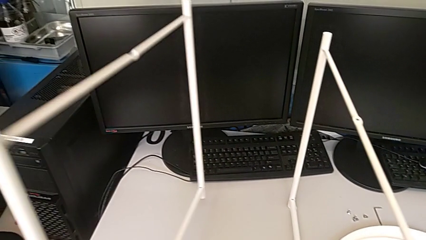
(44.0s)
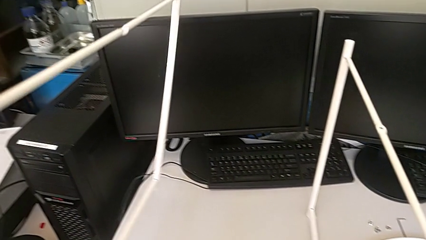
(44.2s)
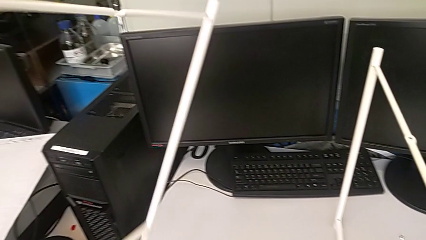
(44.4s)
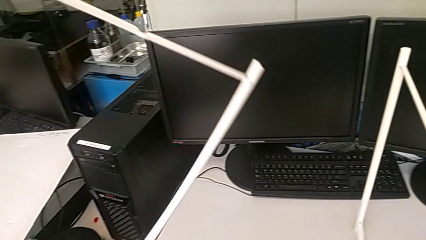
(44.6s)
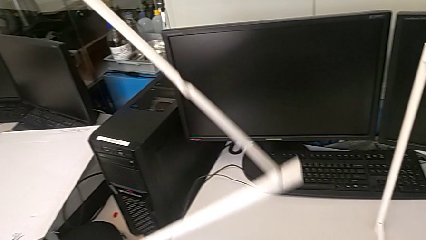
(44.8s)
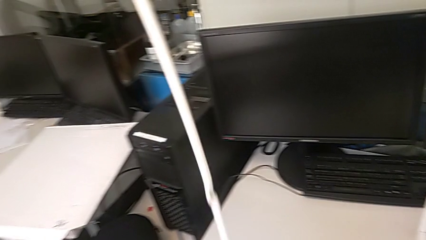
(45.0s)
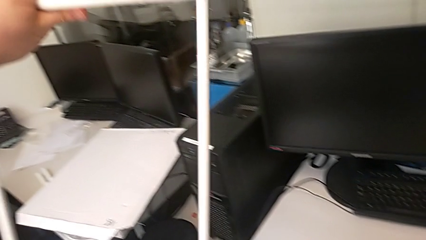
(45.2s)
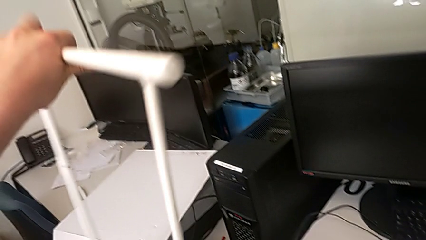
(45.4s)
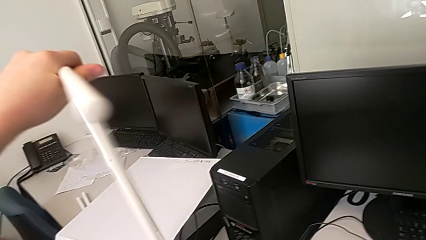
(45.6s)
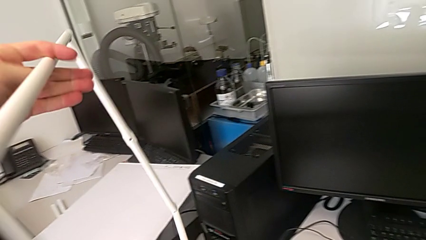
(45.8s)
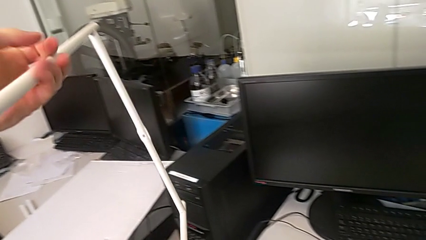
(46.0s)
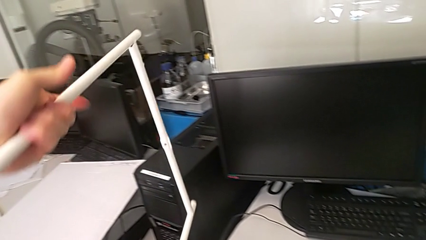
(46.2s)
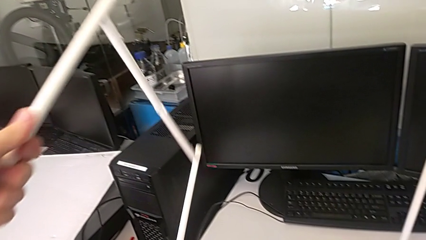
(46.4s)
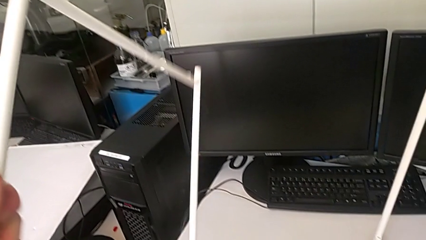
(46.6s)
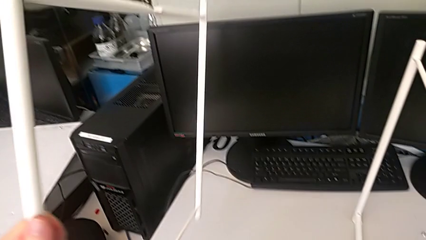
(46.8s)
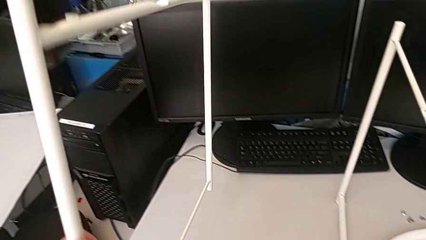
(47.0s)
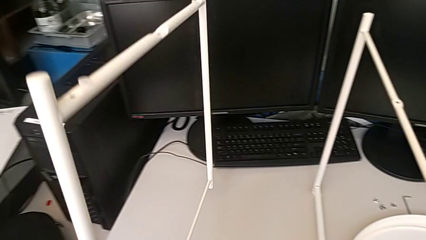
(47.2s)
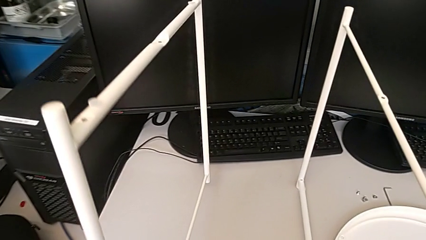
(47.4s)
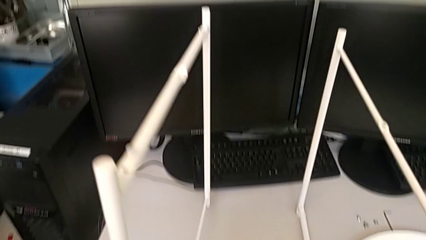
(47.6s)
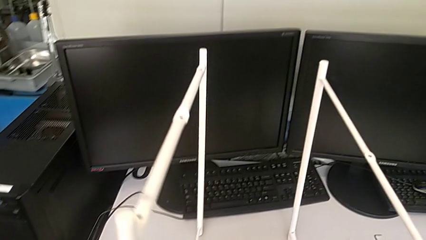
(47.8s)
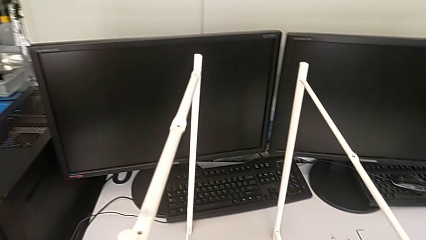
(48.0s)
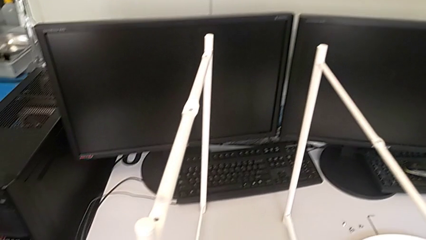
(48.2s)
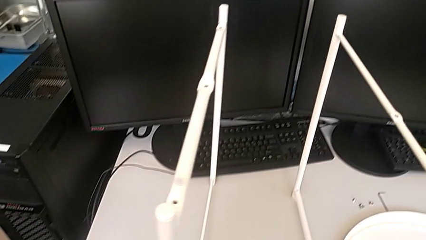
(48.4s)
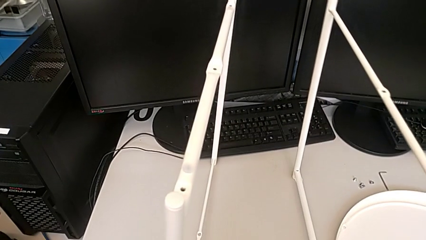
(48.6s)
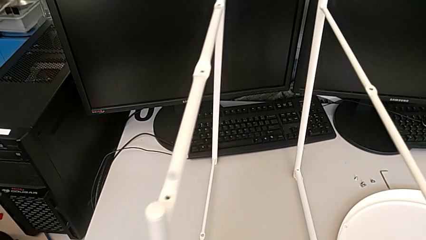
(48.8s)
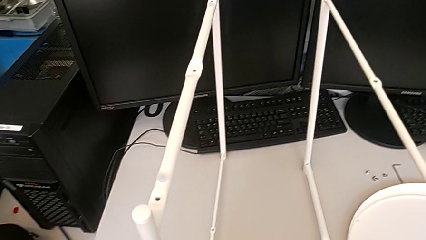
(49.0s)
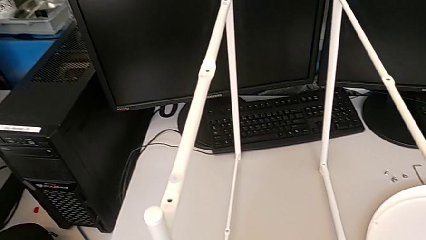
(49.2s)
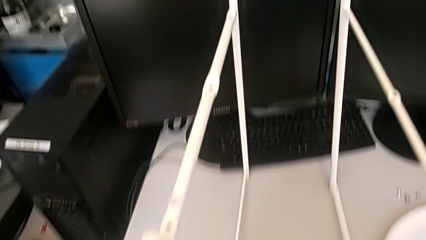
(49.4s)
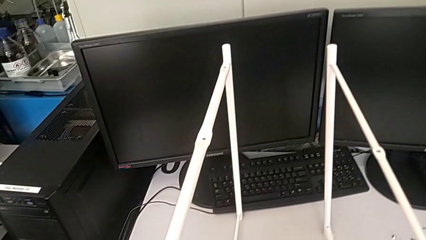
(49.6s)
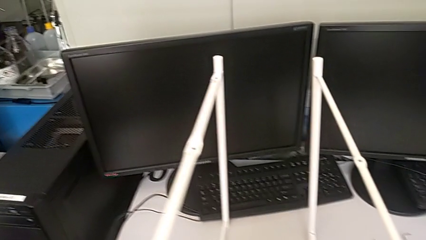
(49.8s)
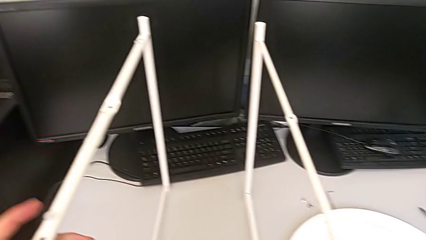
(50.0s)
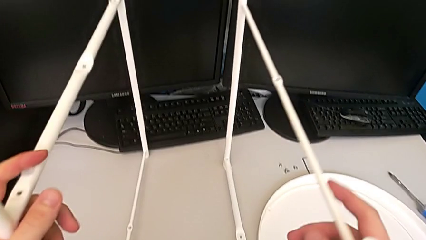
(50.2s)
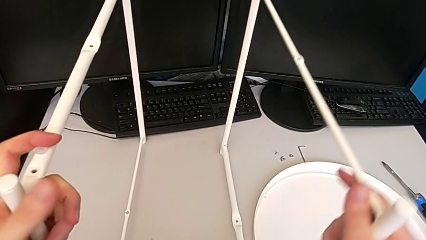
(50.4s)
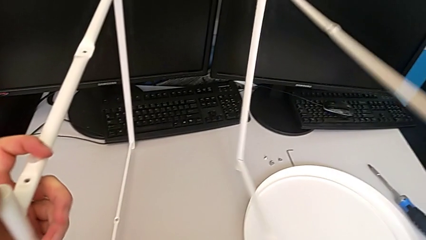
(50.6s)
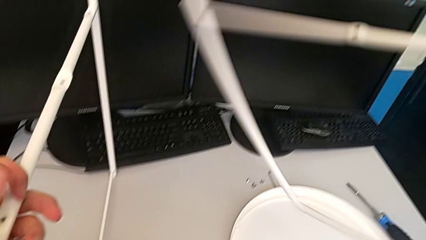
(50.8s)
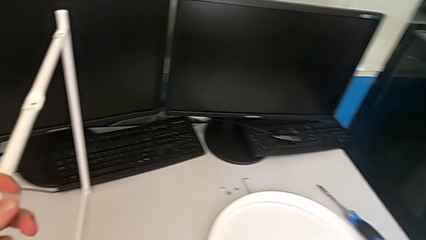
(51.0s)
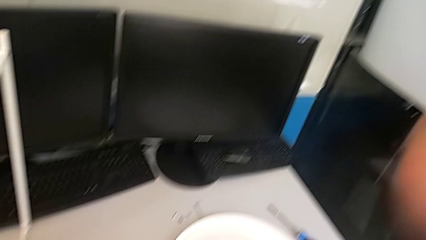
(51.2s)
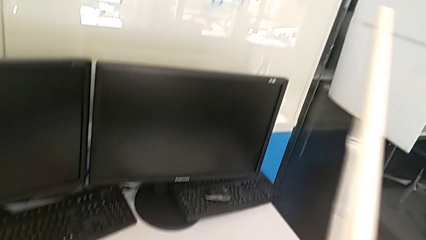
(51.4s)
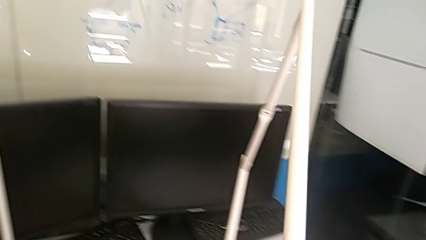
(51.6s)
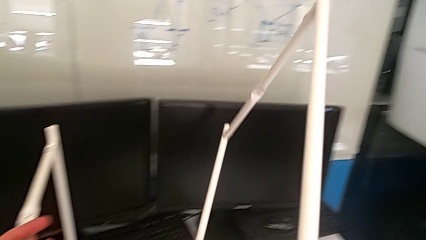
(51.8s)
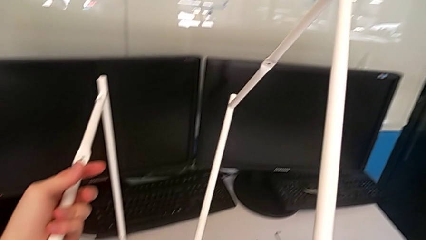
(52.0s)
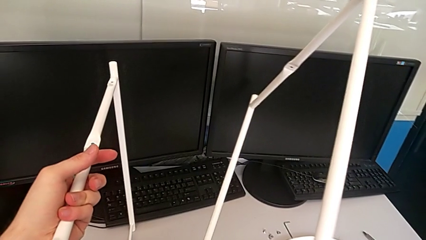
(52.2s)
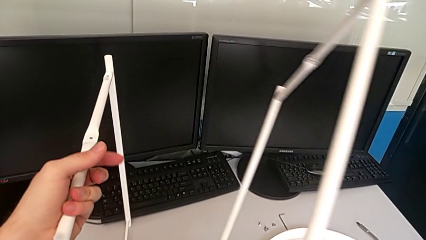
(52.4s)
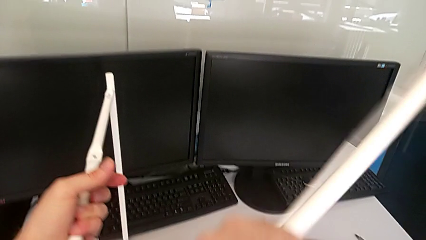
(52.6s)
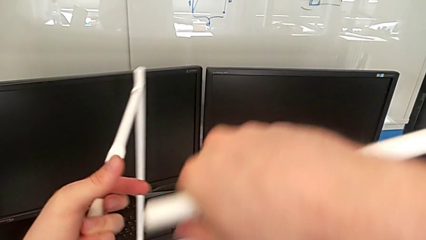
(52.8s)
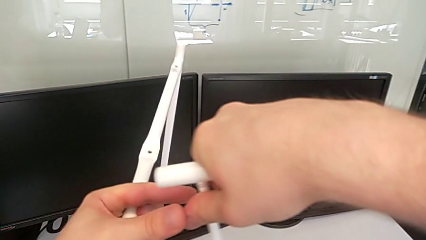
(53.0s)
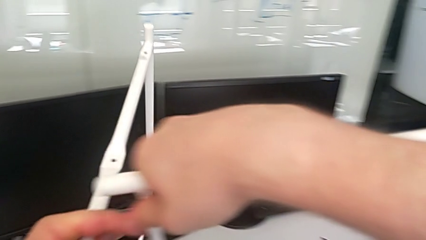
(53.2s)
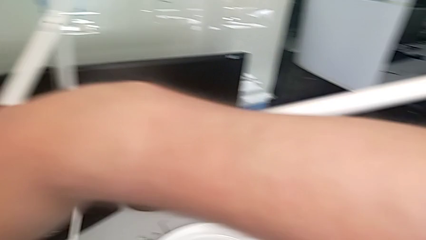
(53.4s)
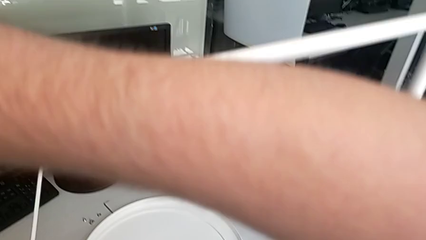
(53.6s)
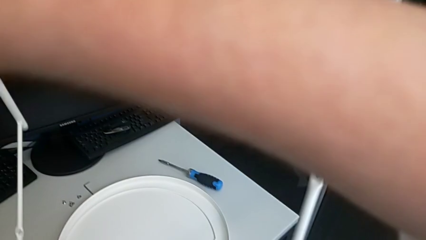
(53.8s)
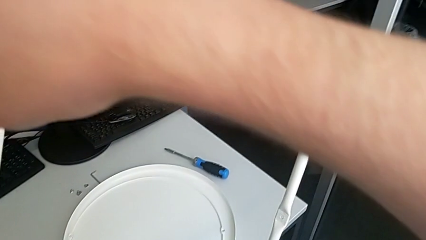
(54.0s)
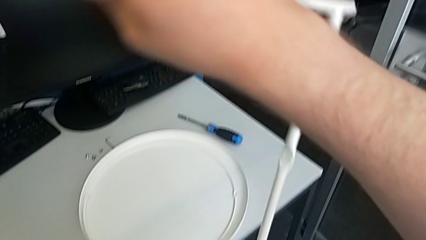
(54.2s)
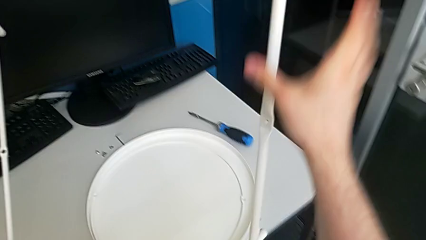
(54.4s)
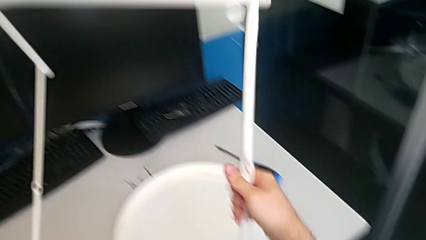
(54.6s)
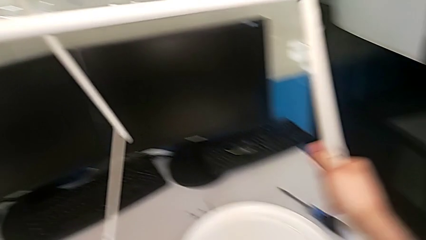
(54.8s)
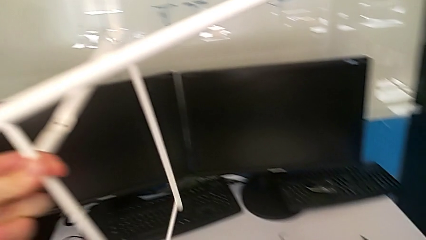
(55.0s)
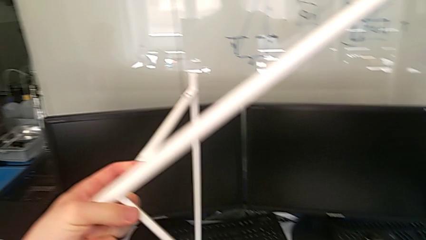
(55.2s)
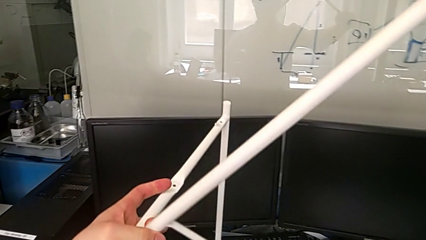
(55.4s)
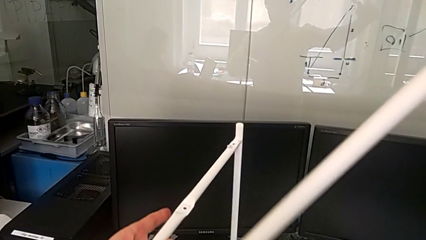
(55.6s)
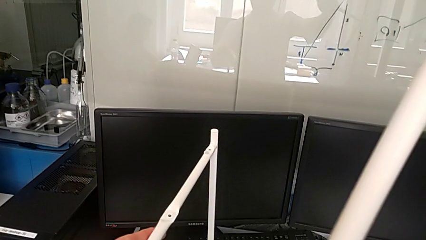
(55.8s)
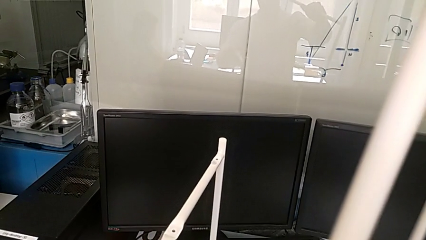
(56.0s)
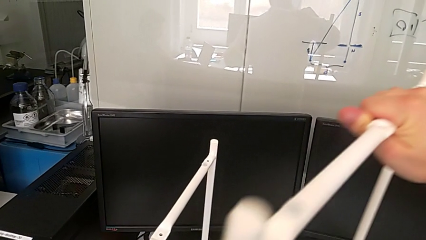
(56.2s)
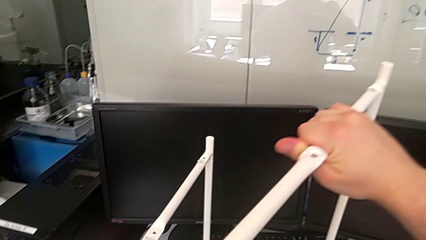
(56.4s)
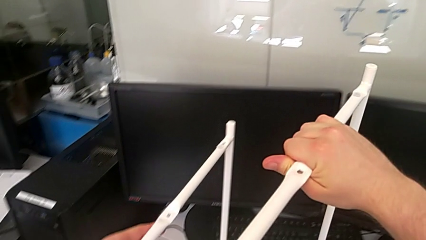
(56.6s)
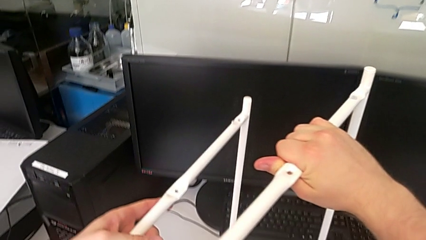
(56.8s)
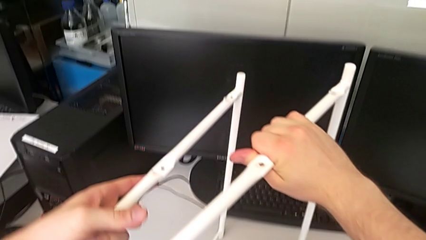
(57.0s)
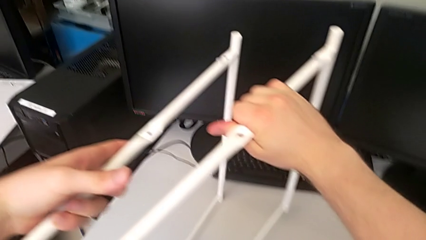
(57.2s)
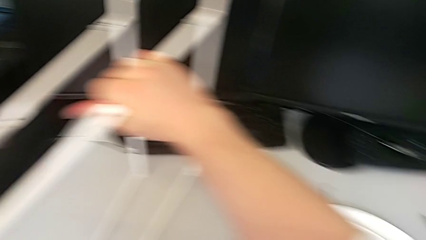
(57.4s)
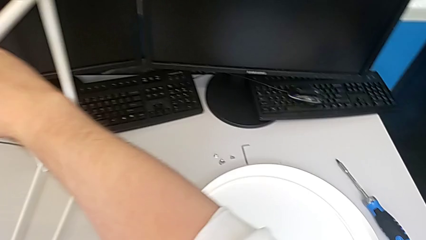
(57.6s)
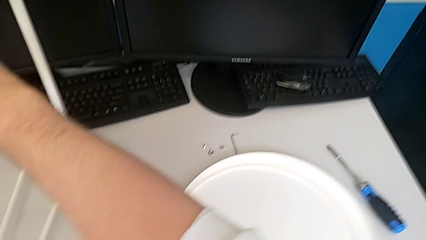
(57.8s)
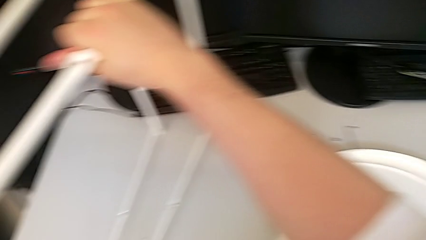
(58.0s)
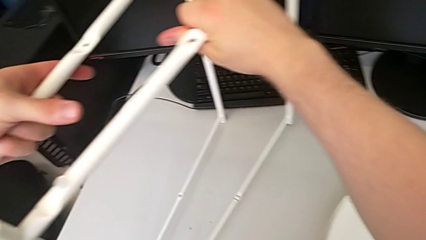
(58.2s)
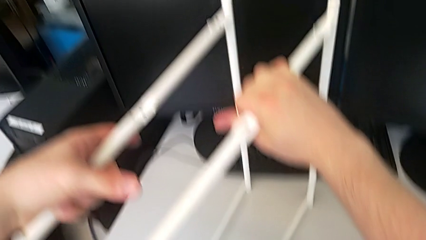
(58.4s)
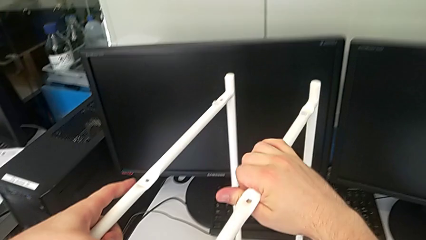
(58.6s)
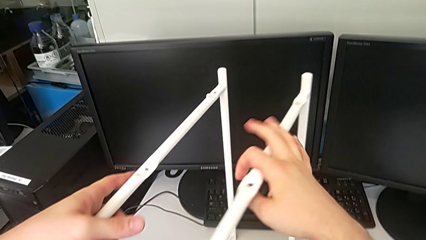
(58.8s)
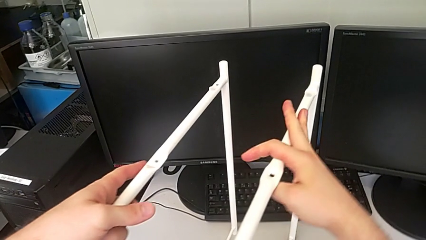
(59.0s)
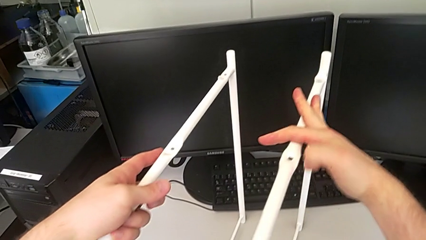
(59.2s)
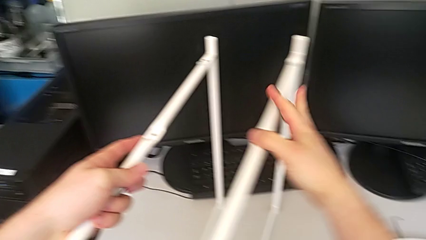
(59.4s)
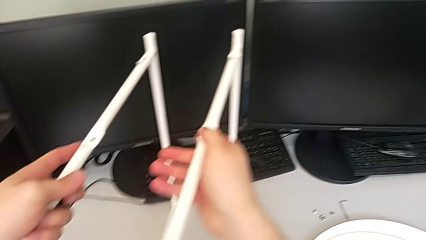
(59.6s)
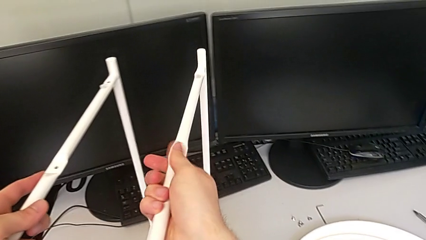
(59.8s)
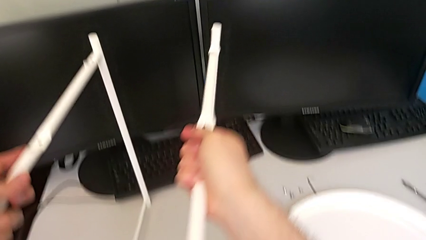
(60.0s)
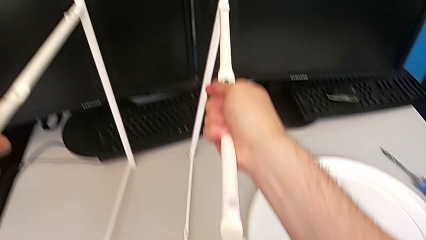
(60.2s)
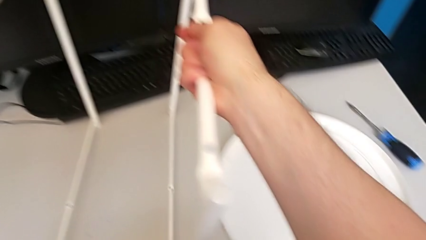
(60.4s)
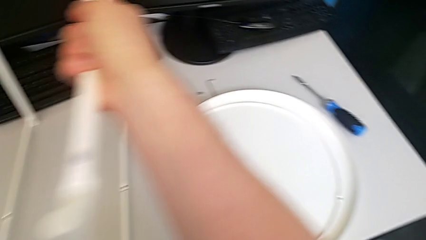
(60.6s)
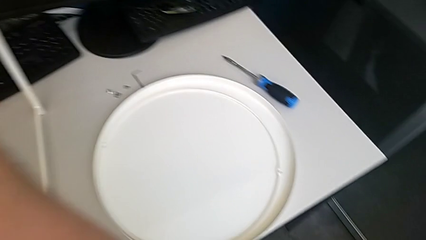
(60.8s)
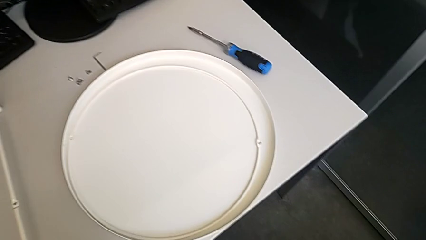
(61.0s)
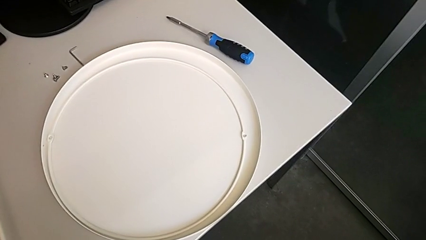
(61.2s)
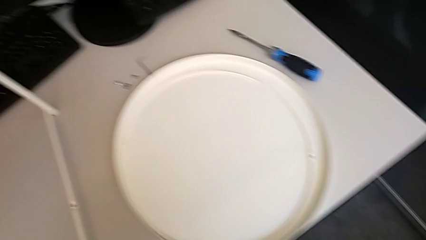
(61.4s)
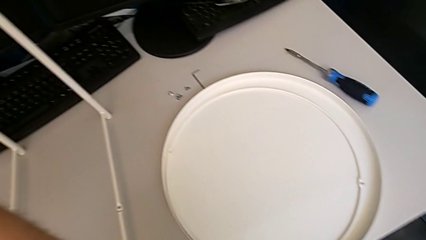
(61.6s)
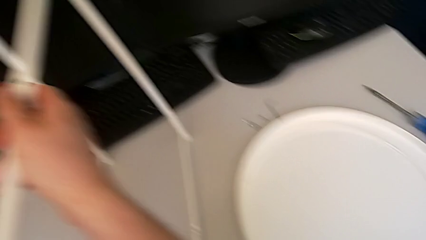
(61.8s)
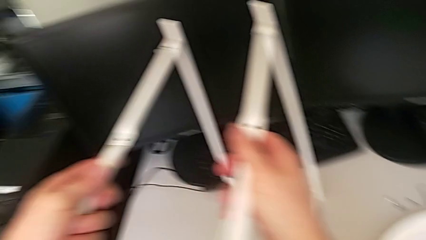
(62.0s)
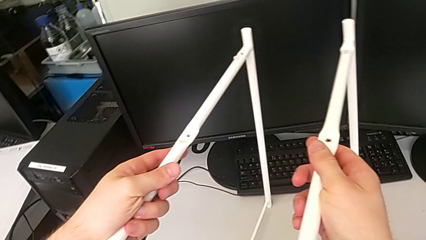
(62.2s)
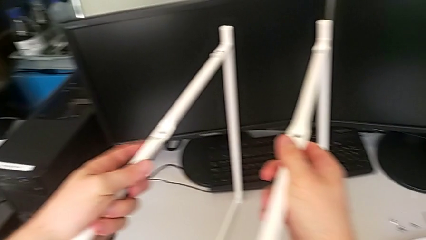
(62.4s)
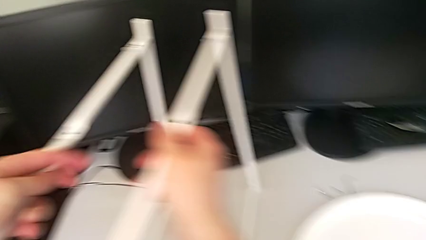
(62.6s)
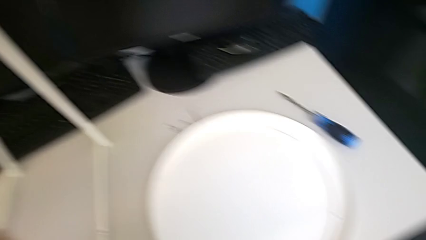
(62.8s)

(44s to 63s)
The camera wearer is assembling the legs. They rotate the first leg, place it, inspect the leg, grab the second leg, rotate it, place it and wrongly inspect the leg.
